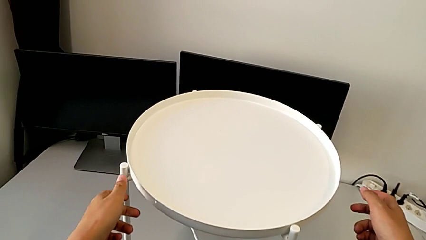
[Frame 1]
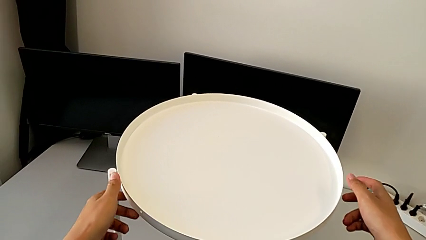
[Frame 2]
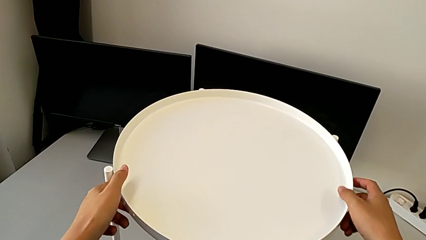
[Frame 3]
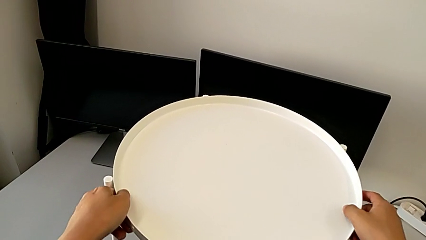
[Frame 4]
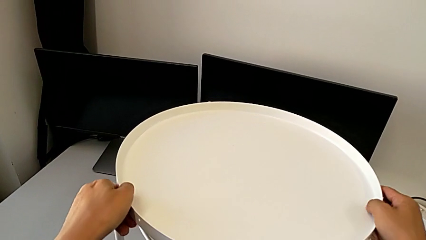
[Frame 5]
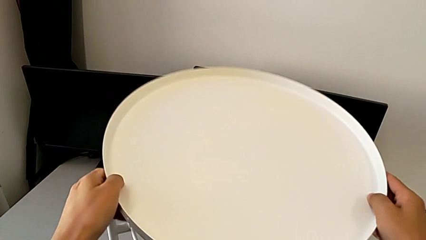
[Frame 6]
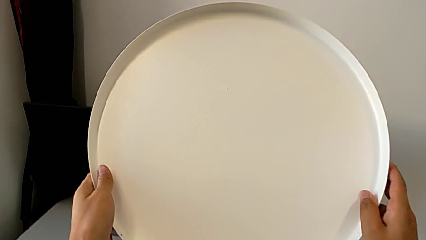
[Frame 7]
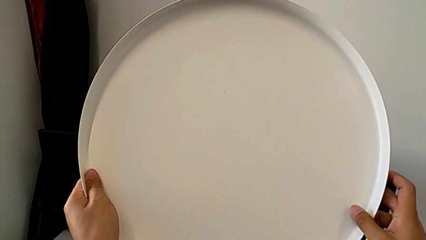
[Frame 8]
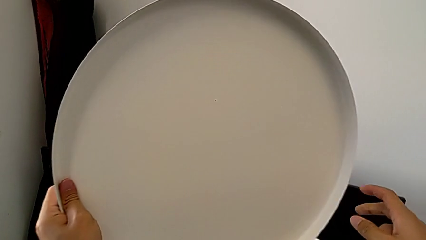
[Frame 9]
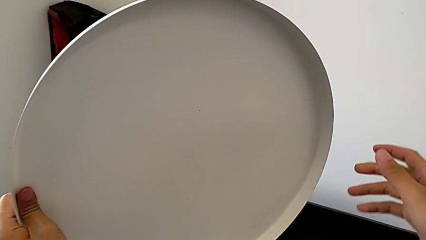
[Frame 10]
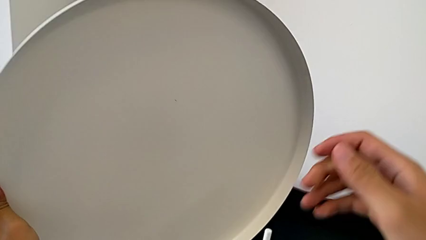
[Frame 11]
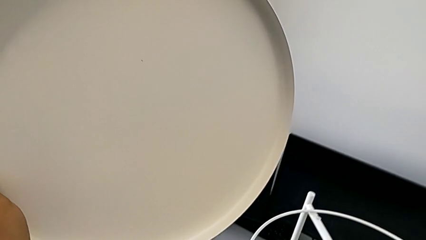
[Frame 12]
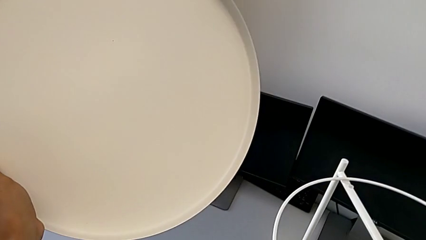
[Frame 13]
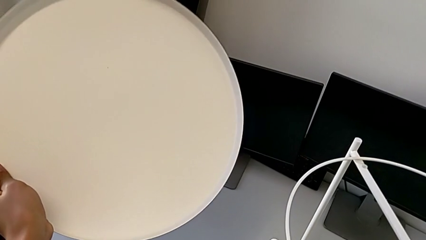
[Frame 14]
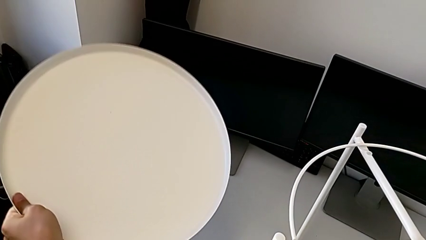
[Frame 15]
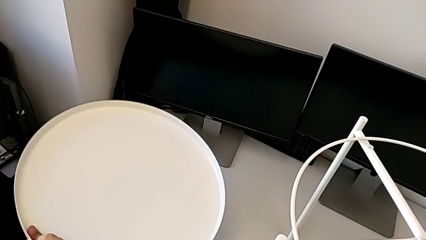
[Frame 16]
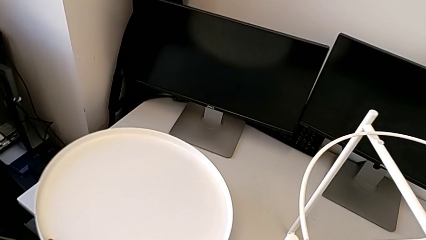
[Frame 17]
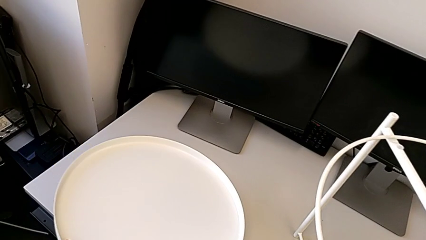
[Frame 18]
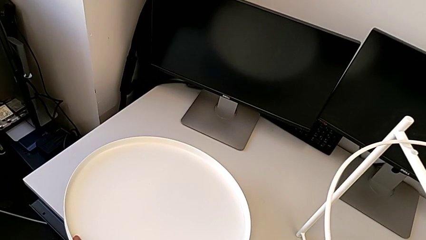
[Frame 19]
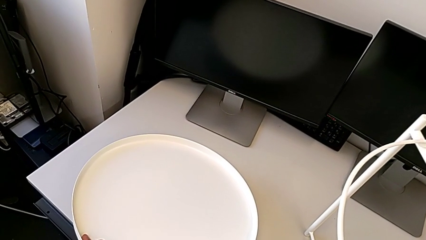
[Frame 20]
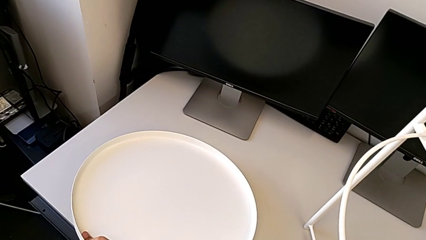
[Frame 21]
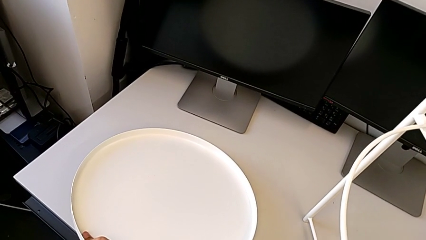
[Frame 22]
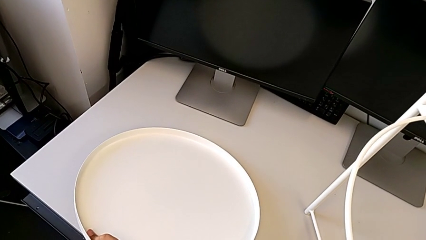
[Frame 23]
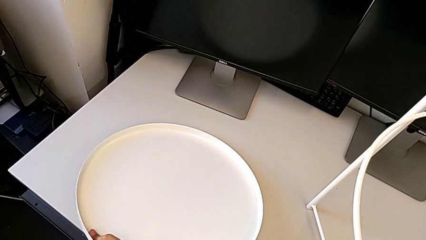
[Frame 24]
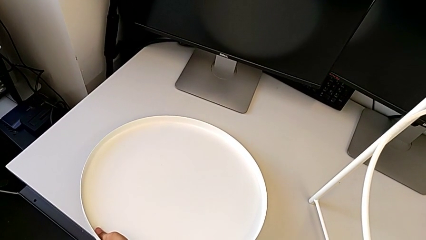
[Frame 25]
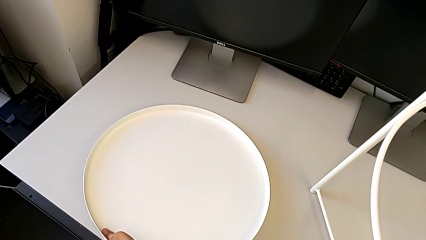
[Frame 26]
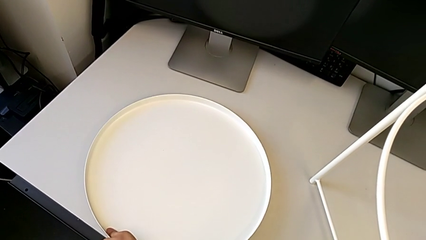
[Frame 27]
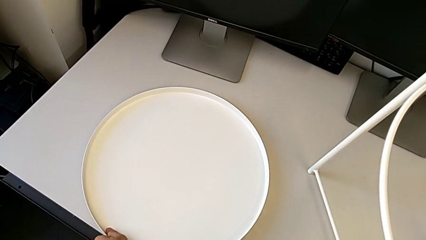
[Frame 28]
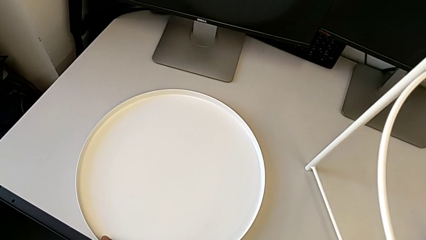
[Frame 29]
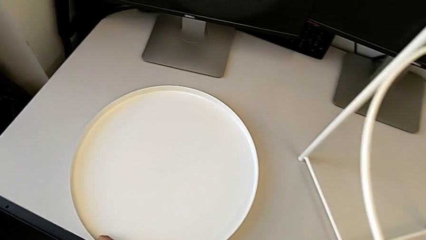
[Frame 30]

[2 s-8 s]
The camera wearer disassembles the table's tray. They disassemble the tray and place it.

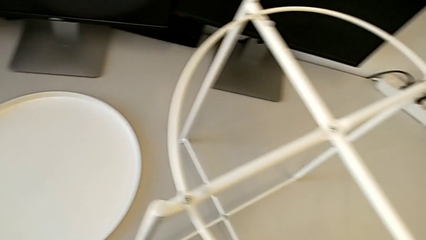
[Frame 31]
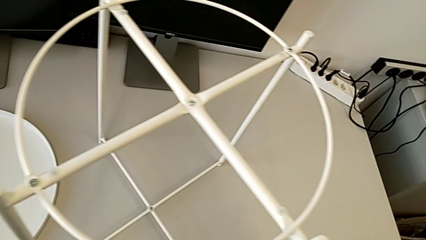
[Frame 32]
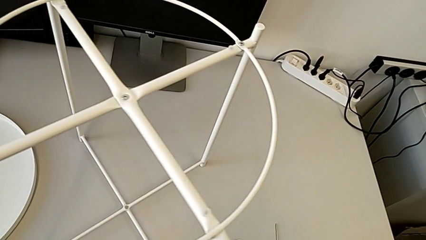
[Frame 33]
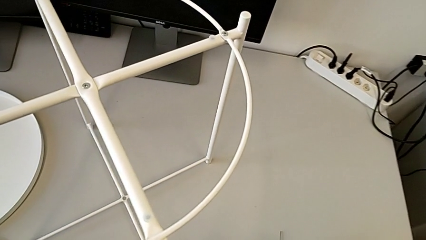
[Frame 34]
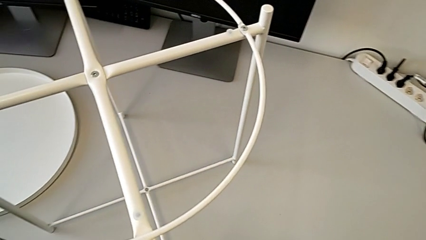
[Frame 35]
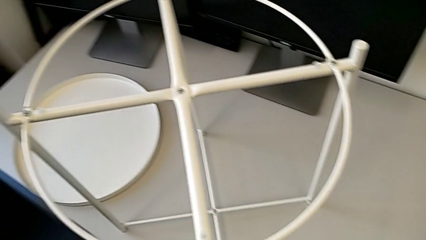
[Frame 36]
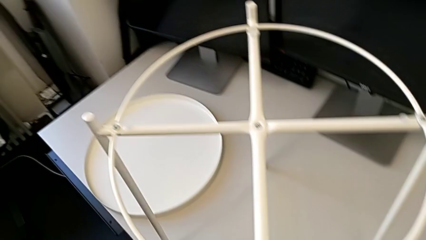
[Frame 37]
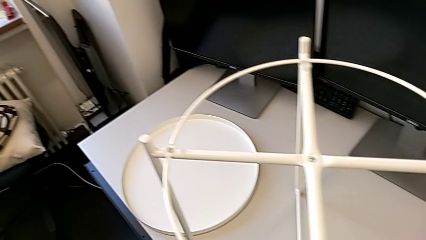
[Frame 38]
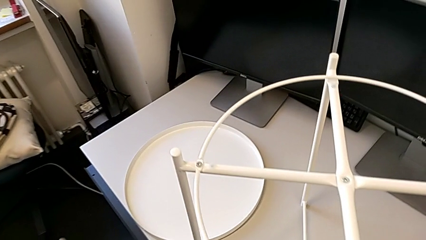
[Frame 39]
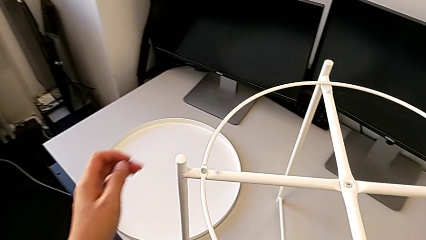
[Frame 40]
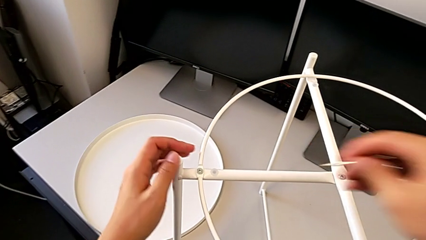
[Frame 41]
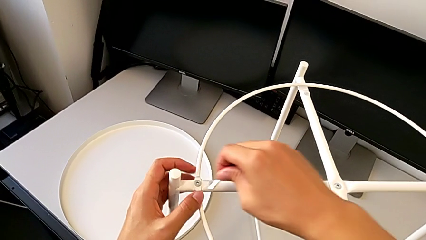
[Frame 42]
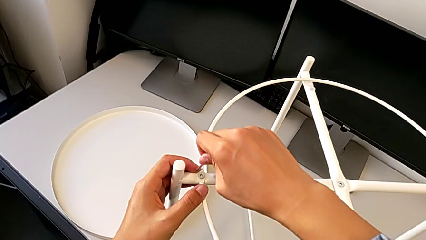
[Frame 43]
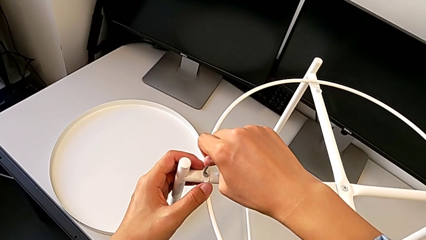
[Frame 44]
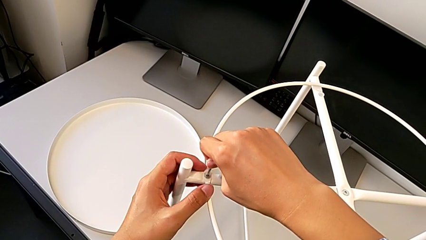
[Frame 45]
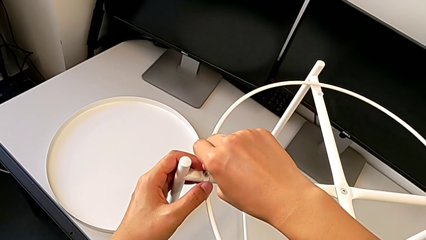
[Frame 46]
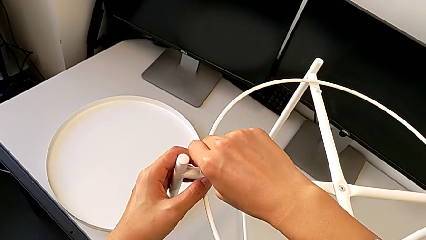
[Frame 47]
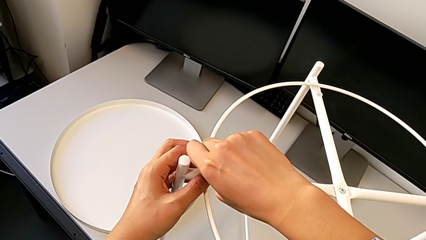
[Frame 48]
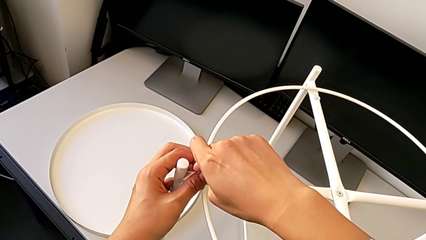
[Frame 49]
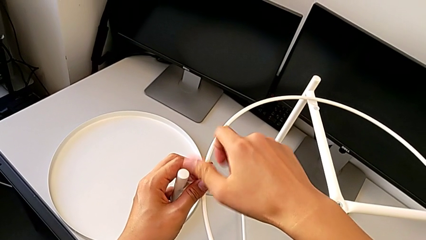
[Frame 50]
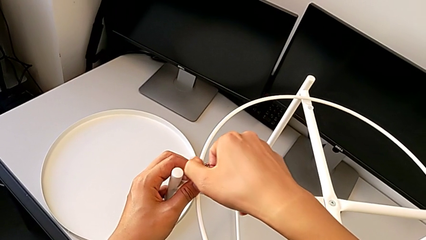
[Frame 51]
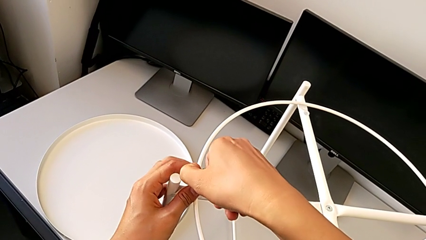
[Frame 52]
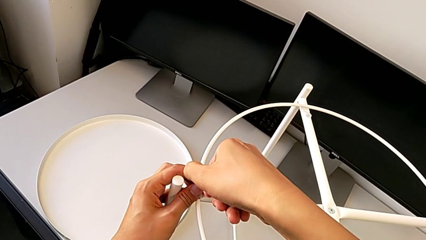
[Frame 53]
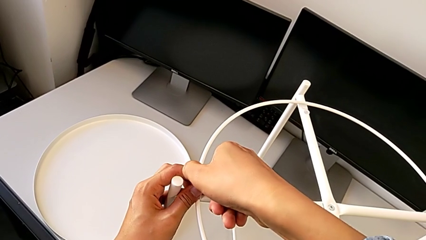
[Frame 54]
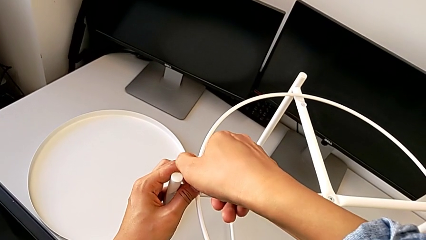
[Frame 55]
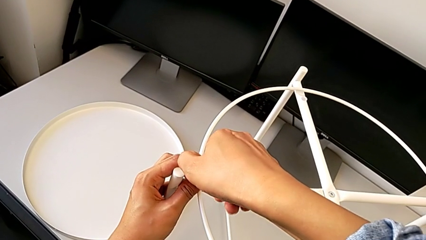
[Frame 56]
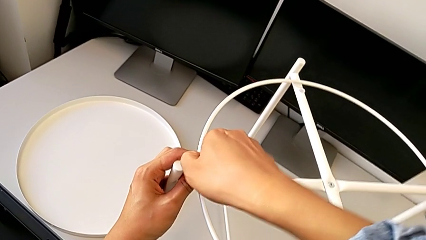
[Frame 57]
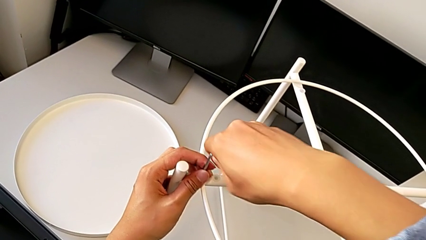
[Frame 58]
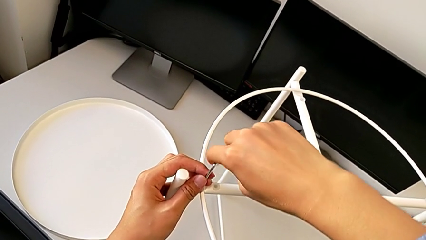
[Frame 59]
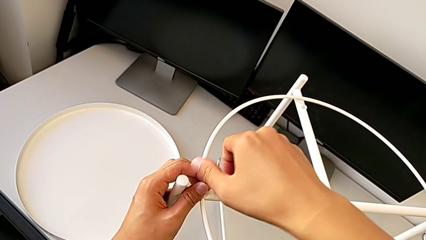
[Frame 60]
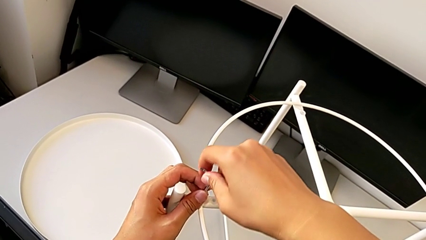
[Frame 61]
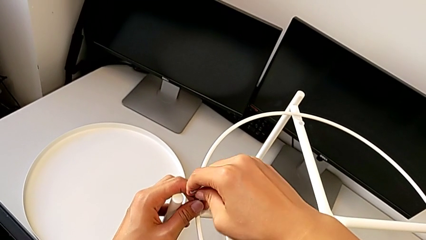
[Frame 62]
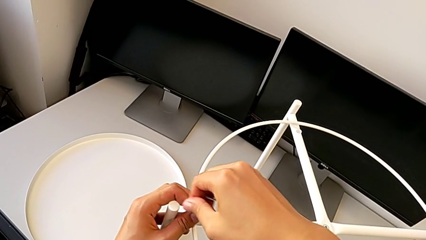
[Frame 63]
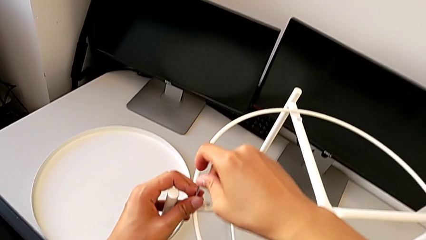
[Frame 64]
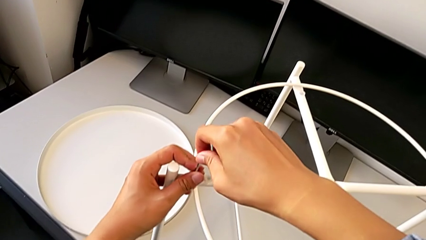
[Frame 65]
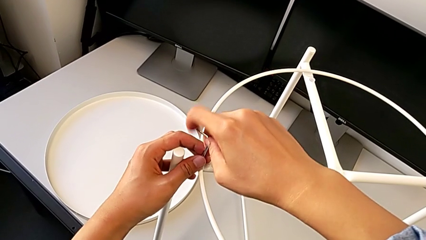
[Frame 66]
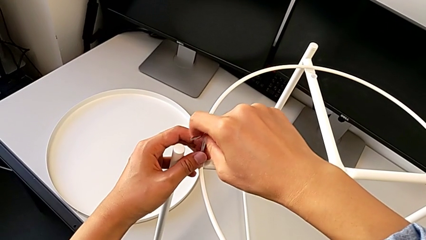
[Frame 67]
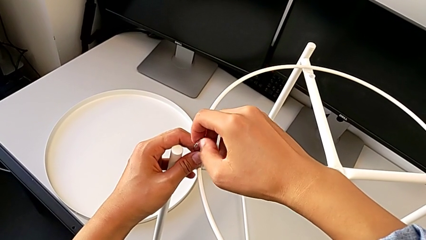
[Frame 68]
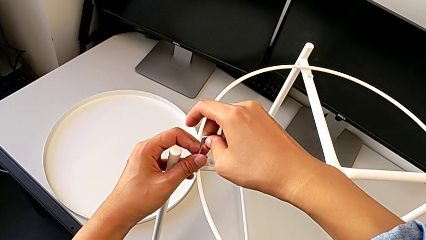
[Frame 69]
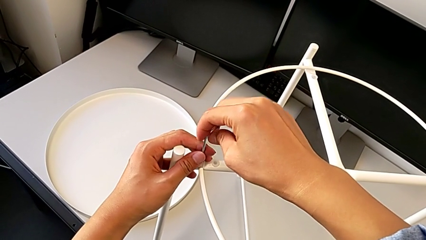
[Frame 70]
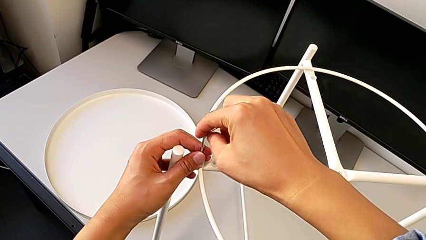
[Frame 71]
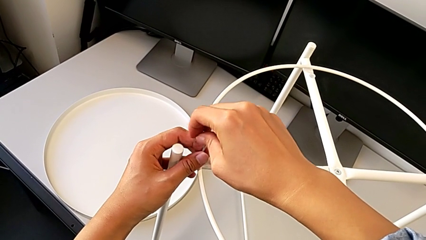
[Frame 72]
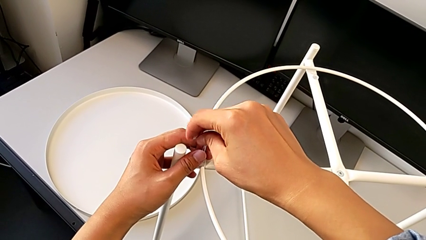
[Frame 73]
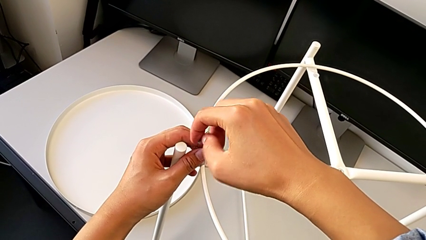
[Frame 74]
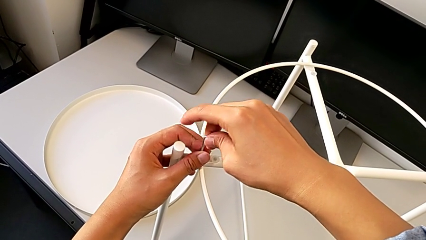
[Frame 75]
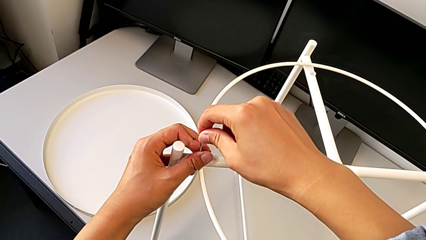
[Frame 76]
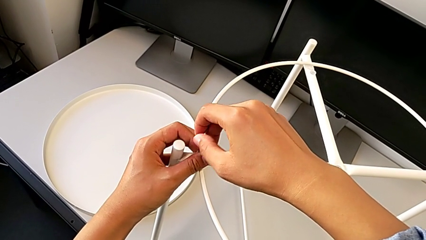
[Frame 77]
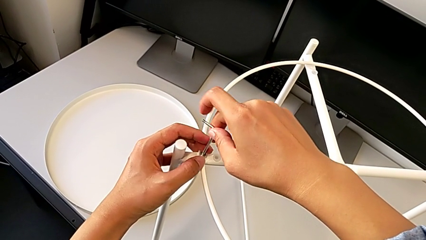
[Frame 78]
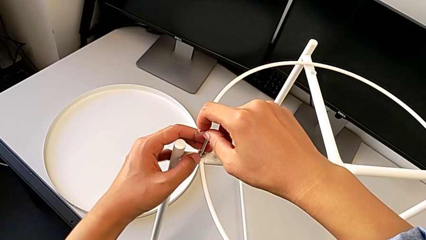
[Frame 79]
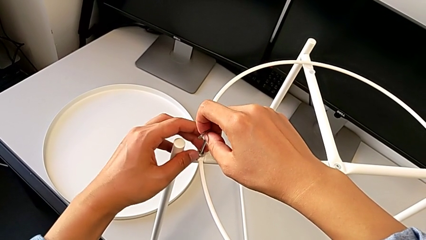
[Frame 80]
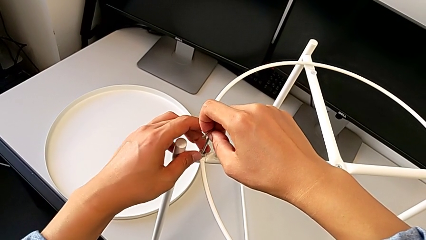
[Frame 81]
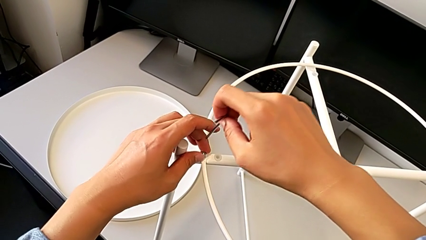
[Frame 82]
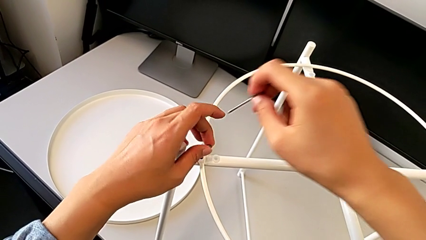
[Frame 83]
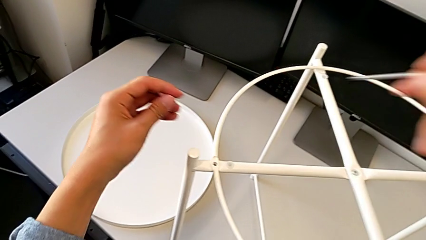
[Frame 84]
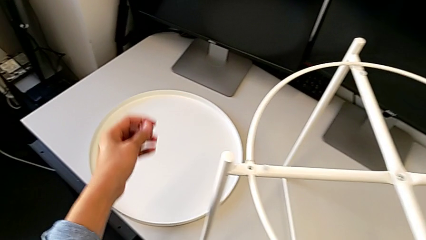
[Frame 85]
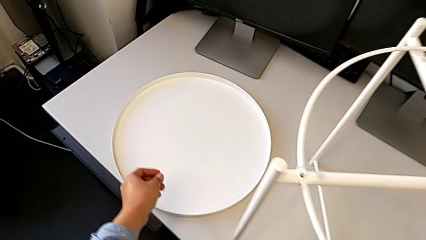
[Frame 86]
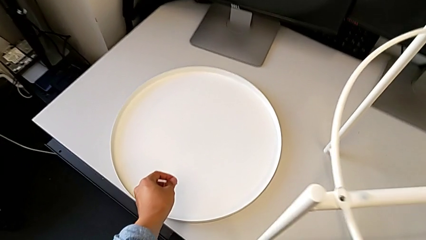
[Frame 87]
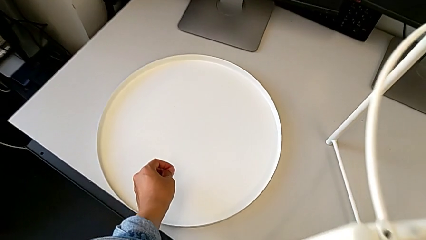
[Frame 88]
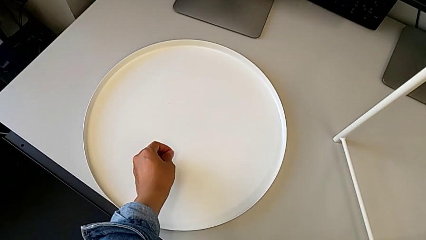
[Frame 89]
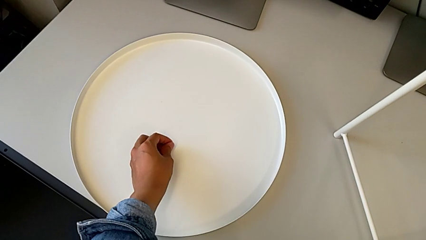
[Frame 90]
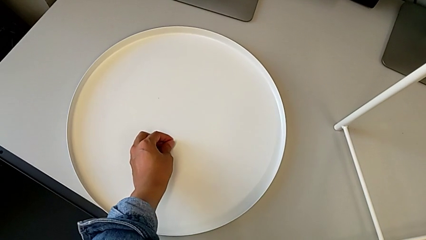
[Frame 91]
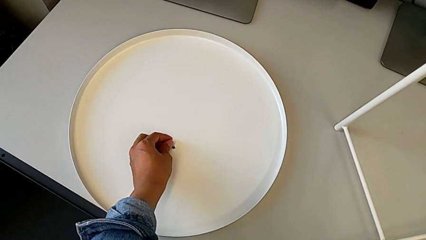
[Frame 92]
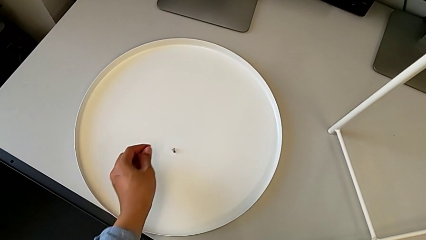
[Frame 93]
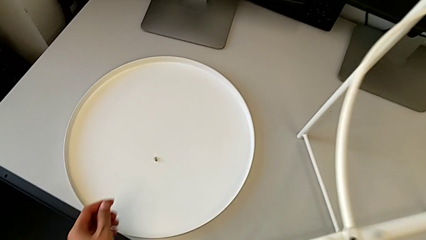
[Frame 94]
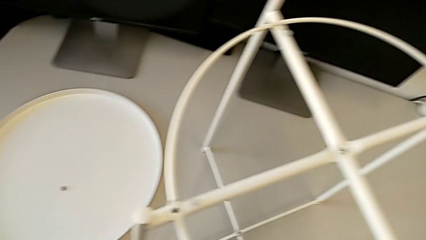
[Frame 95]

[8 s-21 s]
The camera wearer is unscrewing the hex socket head of the circle. They approach the Allen wrench, grab it, insert it, unscrew the hex socket head, withdraw the Allen wrench with the right hand, disassemble the hex socket head with the left hand and place it.
